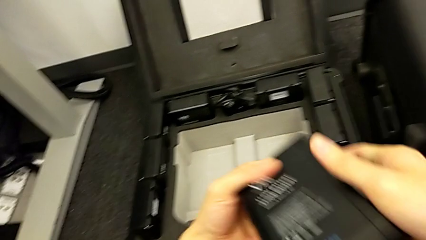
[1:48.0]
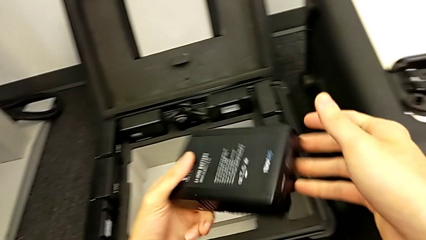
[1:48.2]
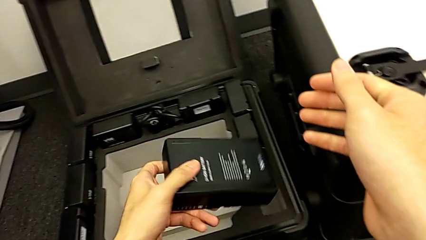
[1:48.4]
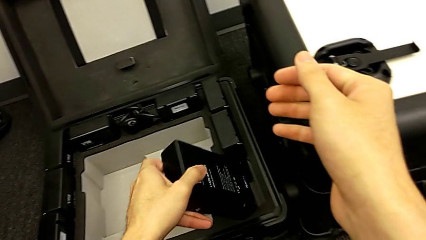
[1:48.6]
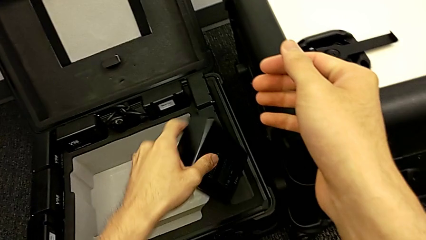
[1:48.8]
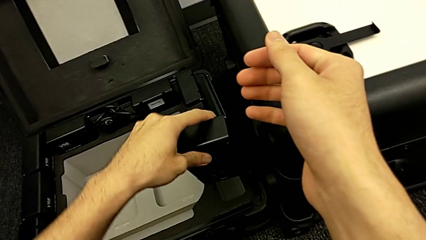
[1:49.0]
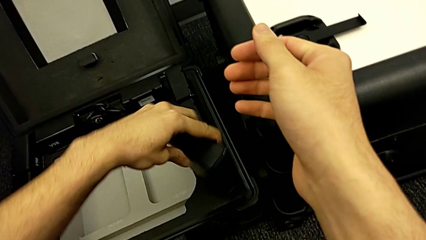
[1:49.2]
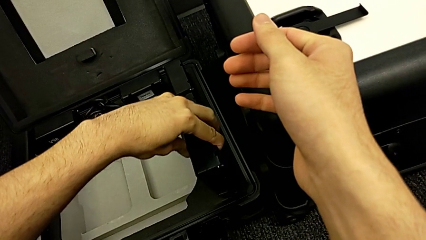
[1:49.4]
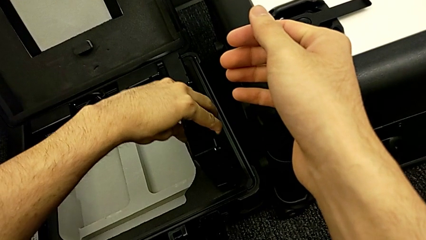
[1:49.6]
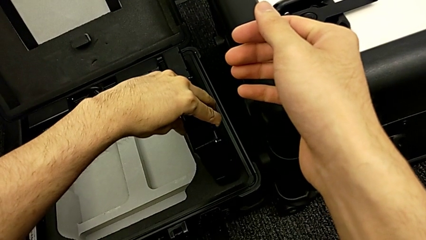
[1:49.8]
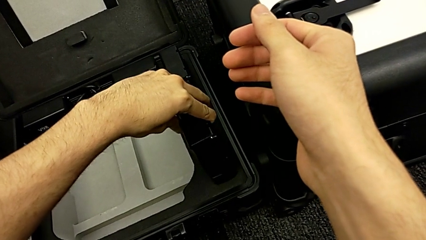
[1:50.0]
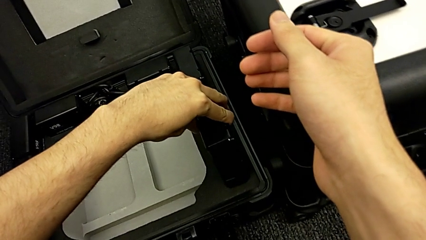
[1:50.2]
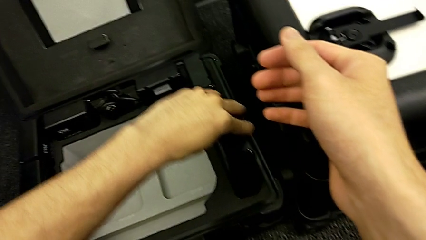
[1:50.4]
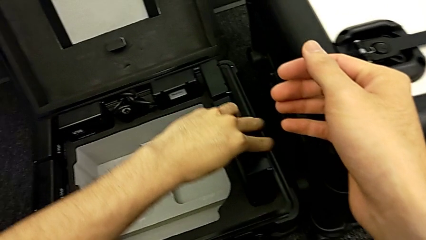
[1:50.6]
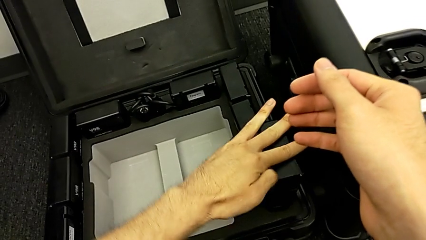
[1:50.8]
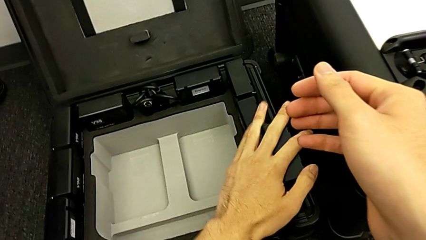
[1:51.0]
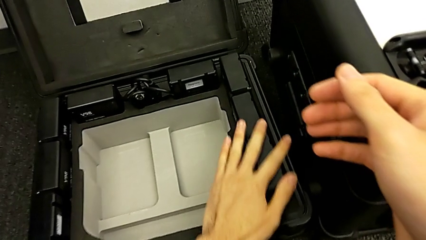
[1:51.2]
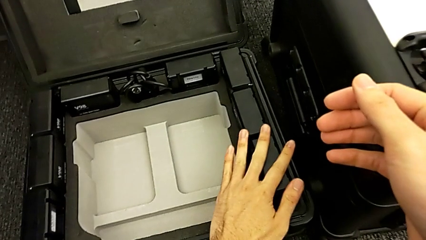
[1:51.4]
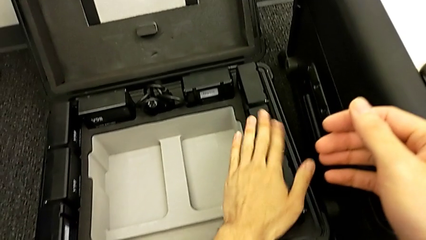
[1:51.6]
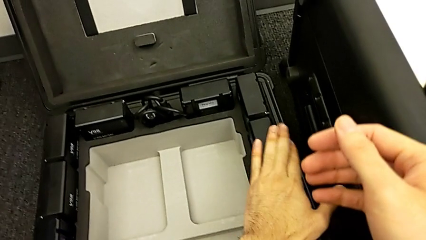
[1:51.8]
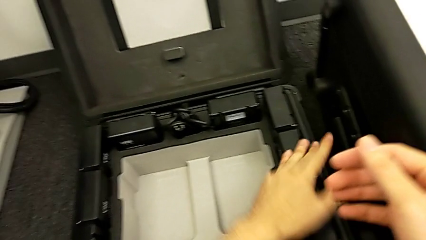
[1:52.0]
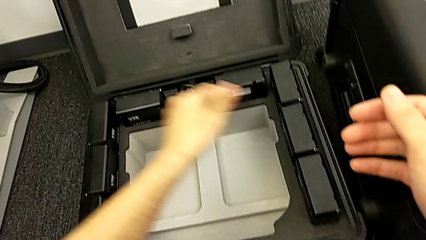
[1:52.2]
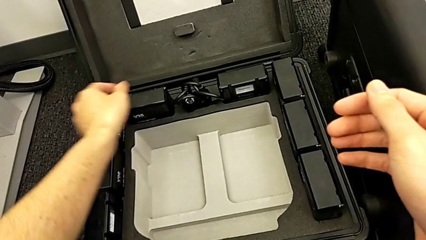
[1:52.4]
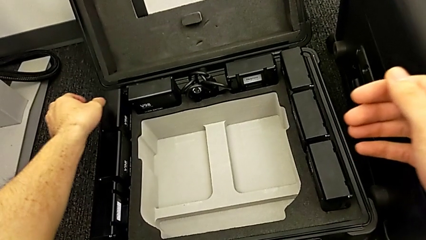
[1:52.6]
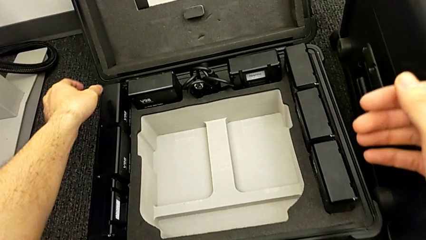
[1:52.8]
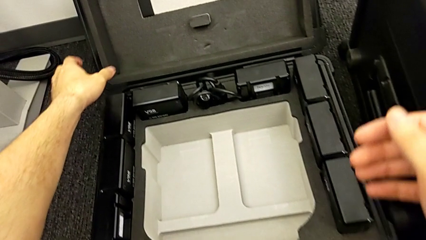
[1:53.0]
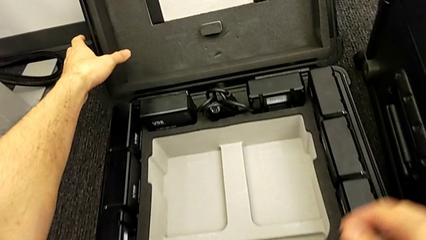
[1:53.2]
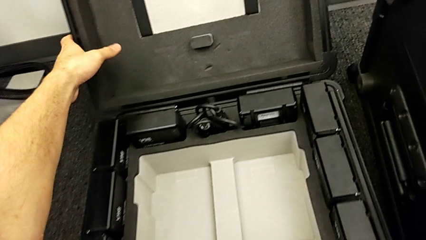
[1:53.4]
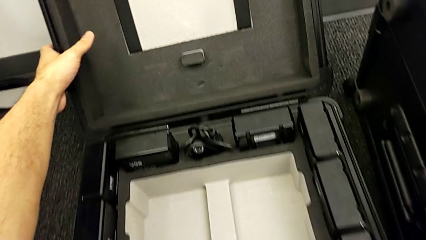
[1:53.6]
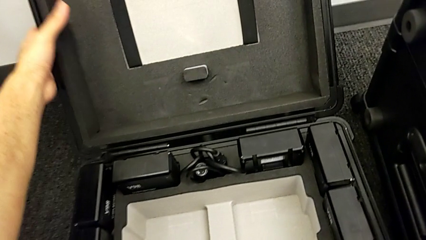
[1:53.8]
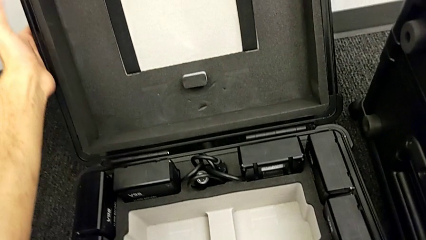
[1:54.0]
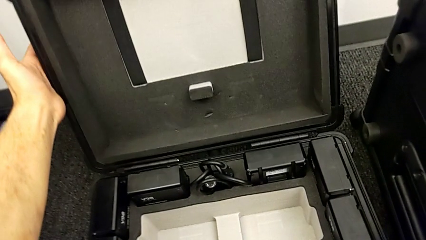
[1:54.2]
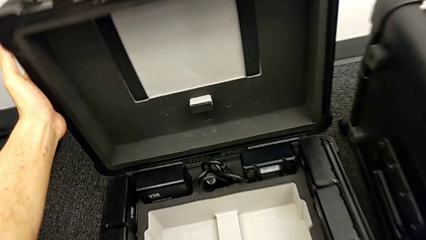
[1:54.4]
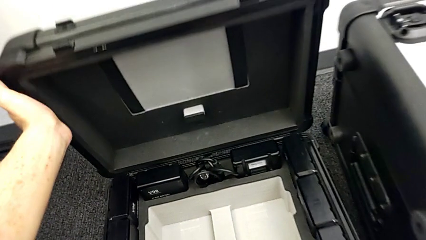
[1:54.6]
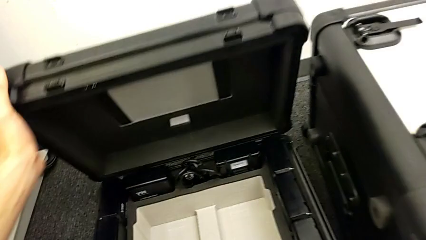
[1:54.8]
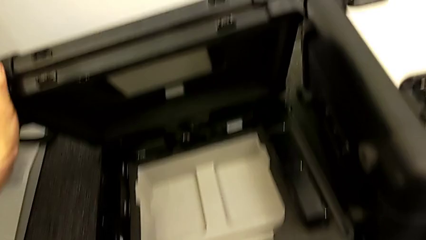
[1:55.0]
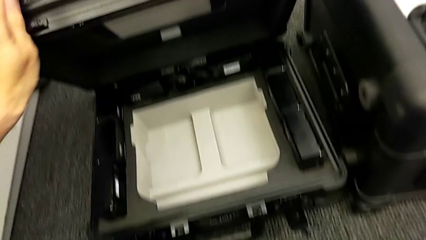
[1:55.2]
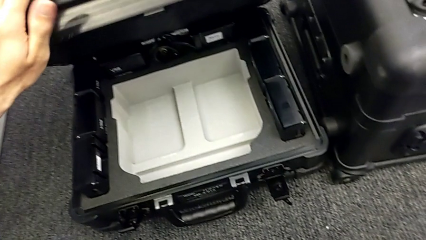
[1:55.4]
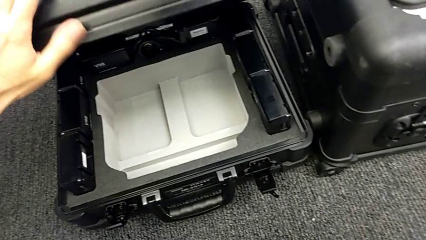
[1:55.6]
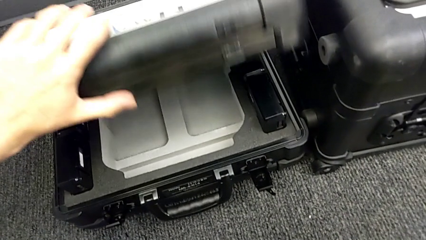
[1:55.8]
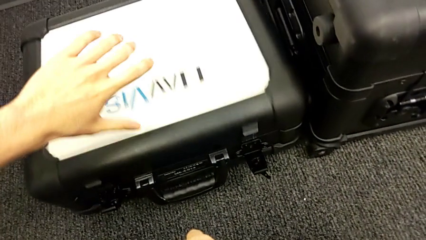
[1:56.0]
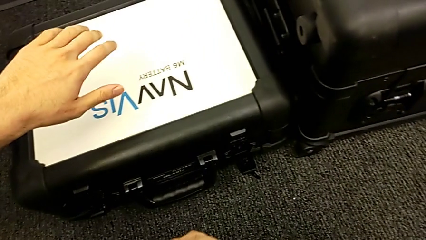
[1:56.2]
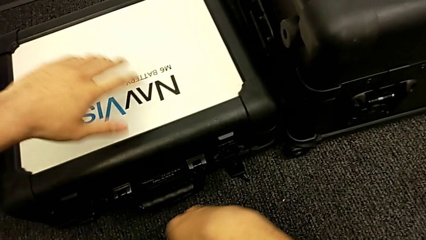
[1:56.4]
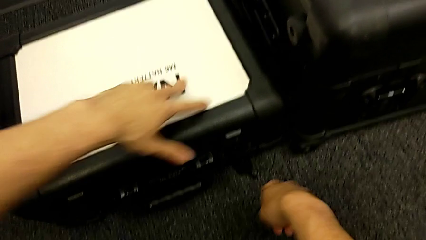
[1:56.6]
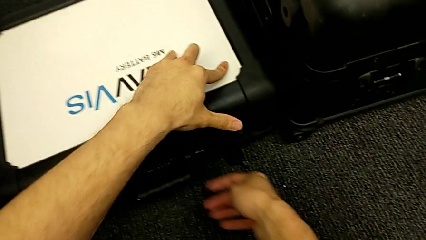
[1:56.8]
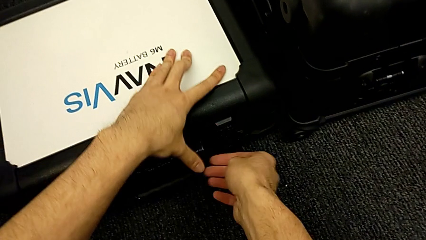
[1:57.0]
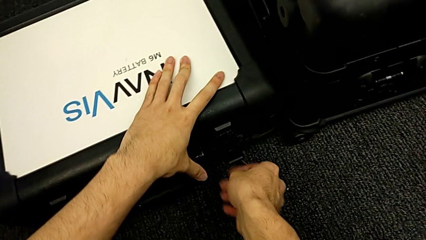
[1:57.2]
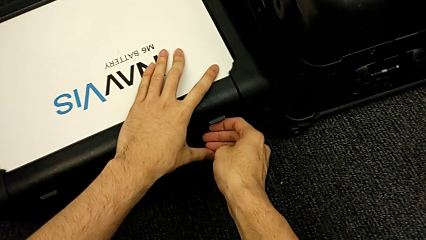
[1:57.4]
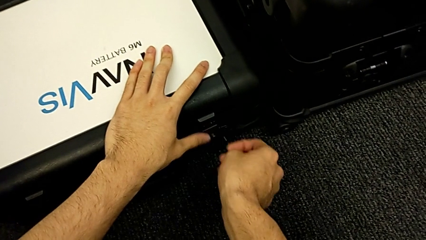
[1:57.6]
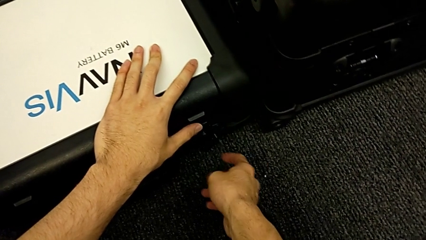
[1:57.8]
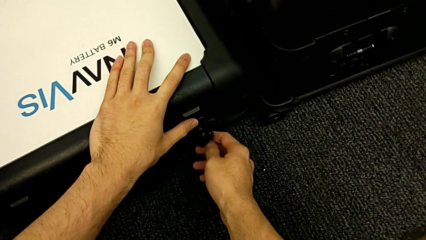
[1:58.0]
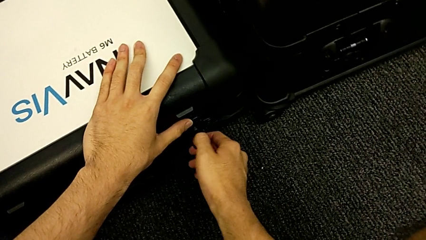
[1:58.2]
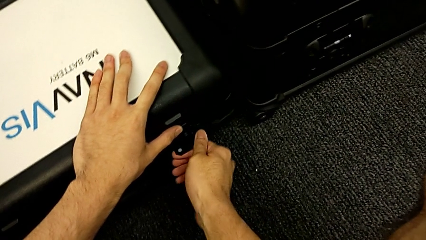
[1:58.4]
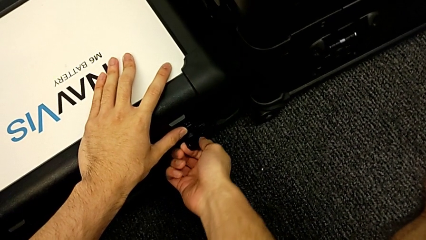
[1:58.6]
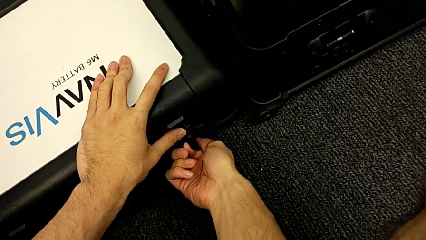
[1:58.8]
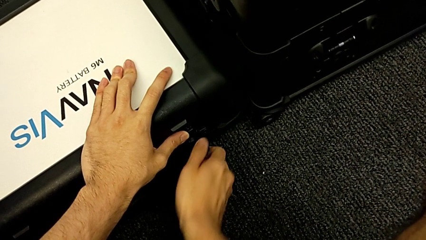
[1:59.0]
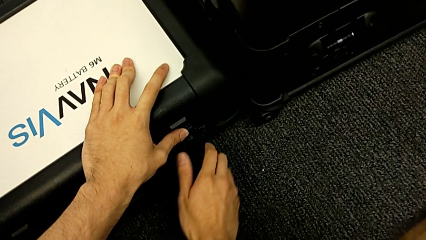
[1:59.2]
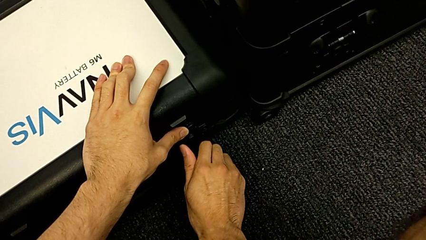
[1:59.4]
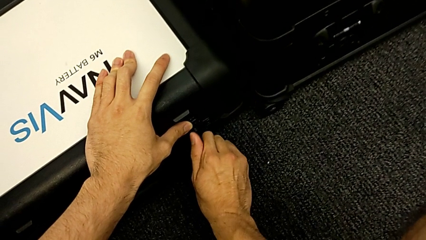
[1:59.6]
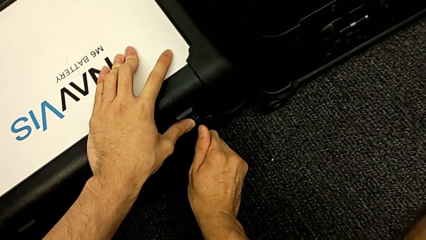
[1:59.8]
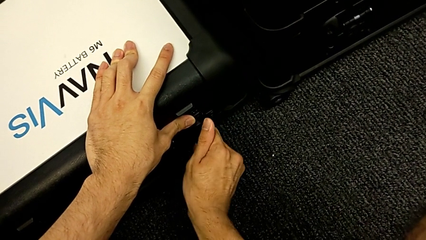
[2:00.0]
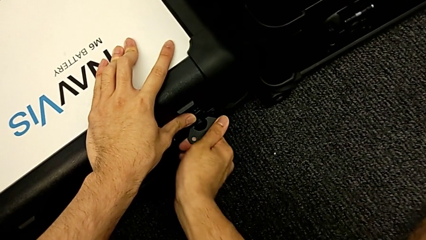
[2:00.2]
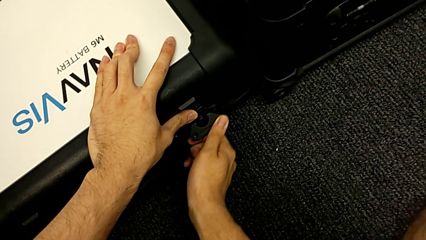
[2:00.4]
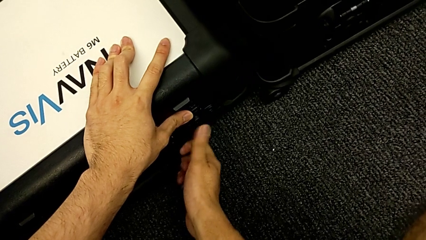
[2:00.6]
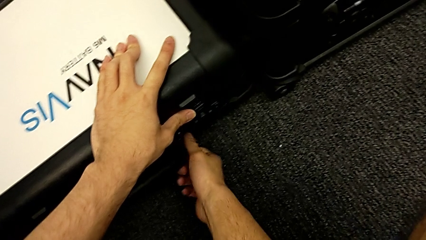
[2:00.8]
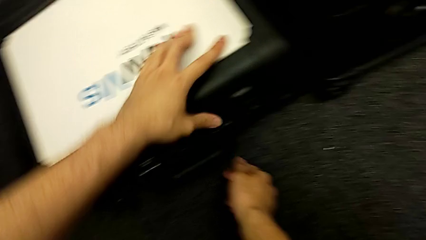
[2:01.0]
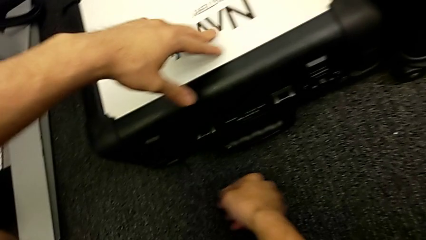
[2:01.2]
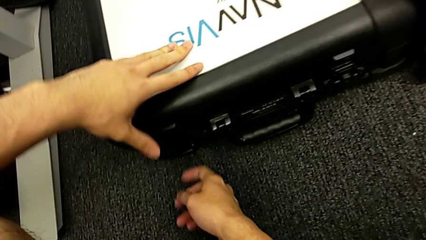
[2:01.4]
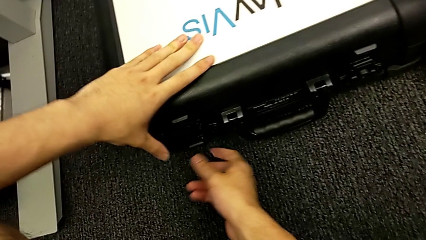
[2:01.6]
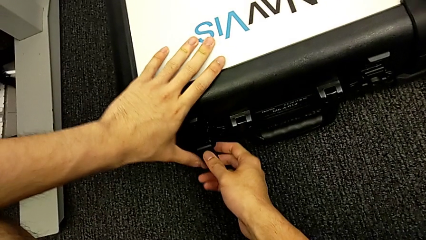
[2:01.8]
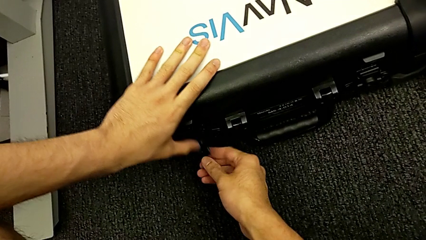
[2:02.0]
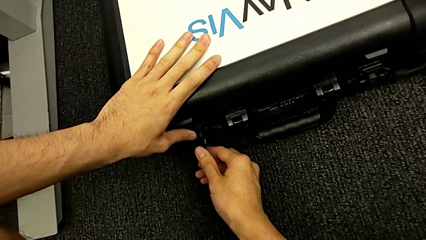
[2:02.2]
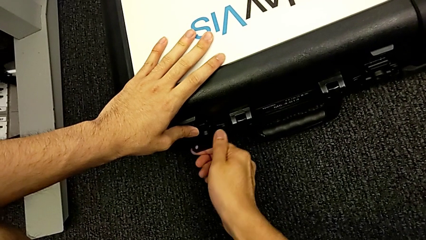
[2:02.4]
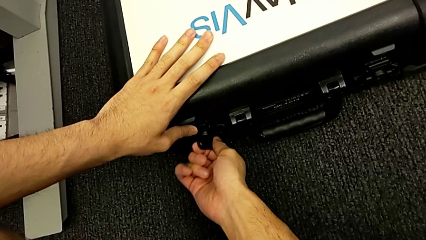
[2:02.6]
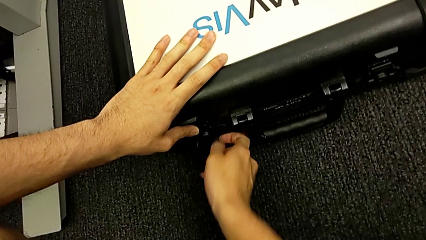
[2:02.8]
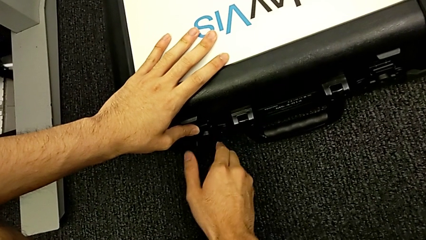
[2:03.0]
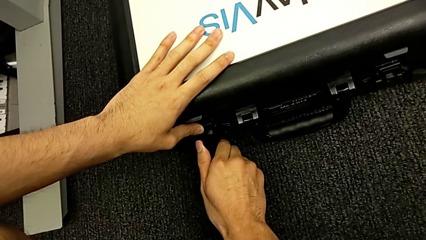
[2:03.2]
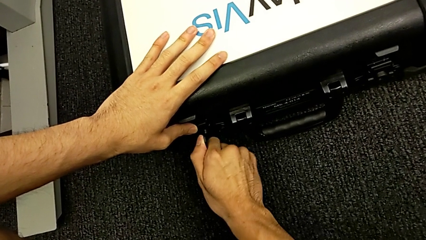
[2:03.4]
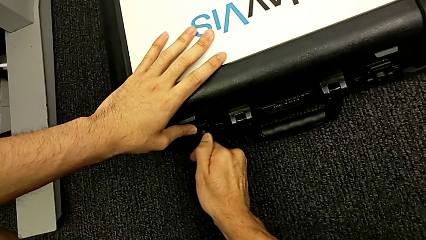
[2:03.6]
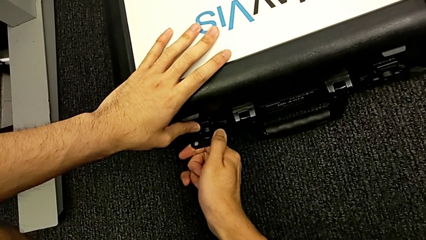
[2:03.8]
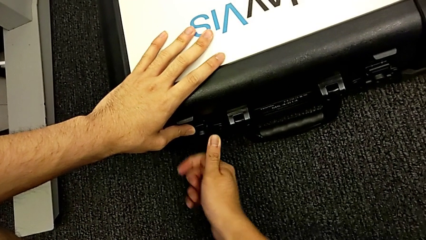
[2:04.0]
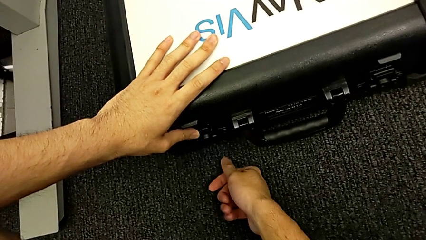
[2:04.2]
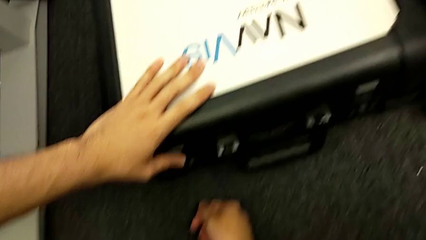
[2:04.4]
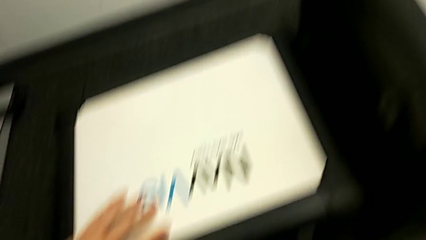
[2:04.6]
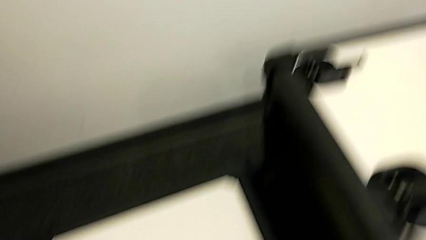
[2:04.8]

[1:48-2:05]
The camera wearer is removing the batteries from the NAVVIS. They keep placing the fourth battery, close the box, close the first box lock and close the second box lock.
